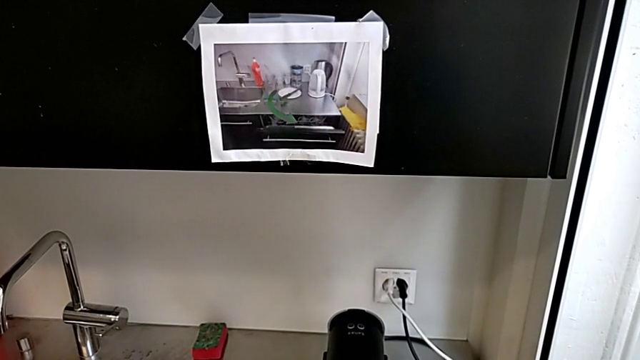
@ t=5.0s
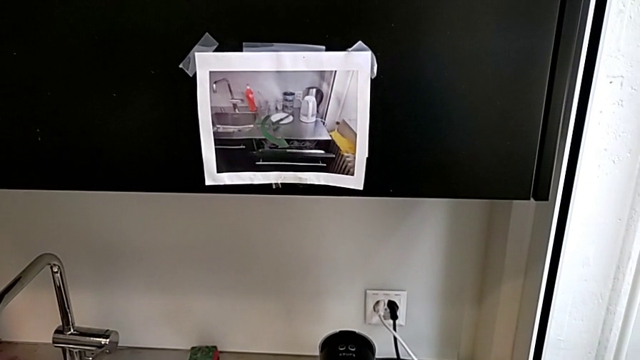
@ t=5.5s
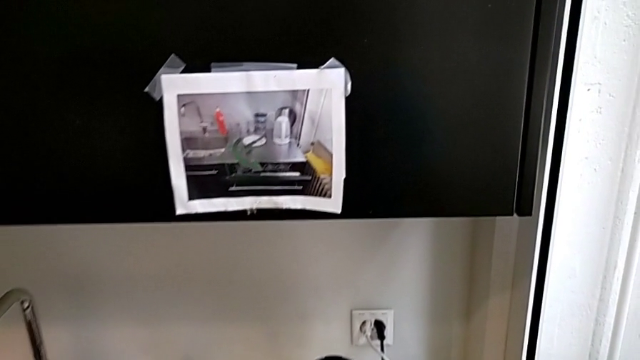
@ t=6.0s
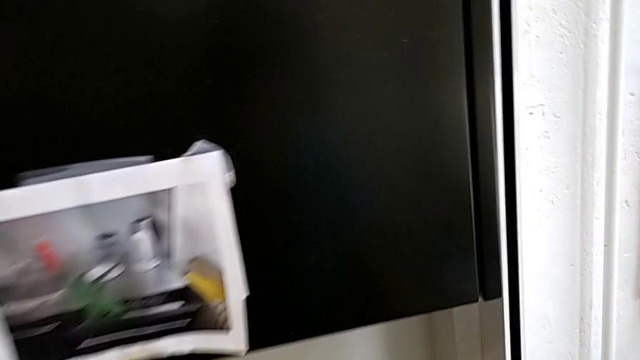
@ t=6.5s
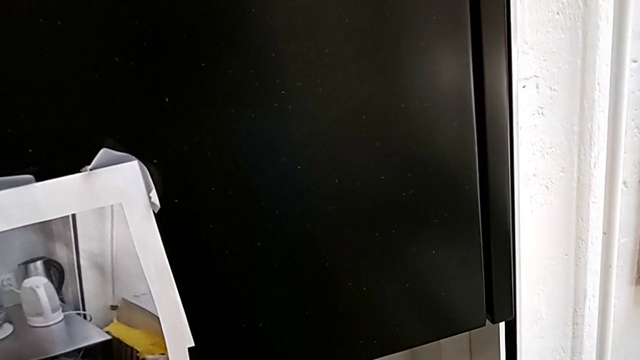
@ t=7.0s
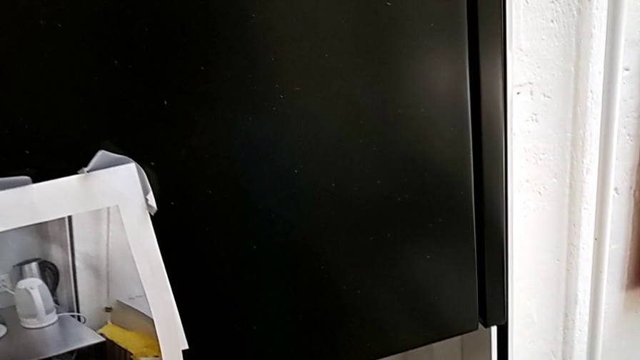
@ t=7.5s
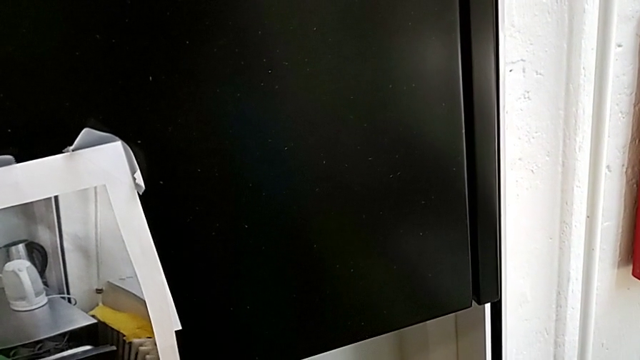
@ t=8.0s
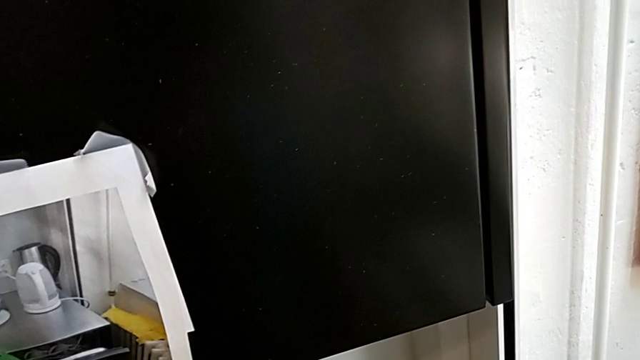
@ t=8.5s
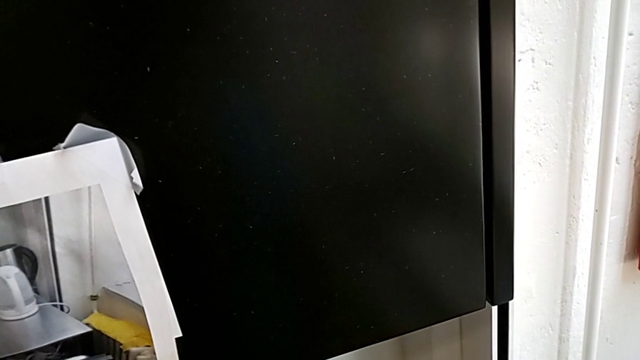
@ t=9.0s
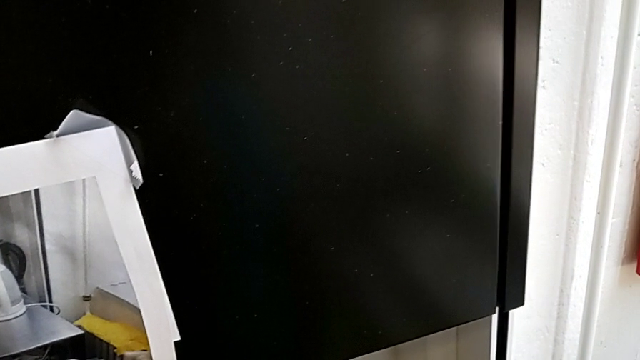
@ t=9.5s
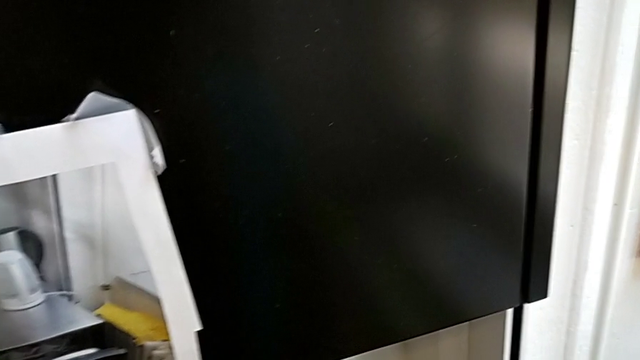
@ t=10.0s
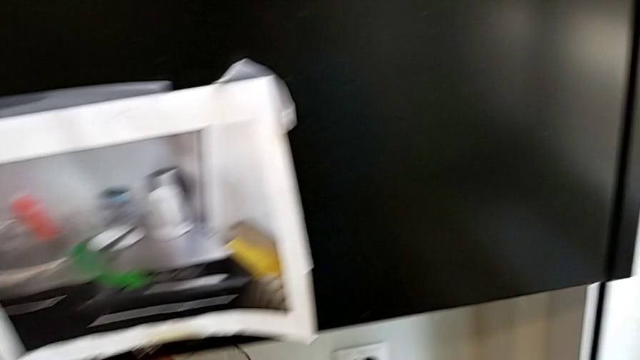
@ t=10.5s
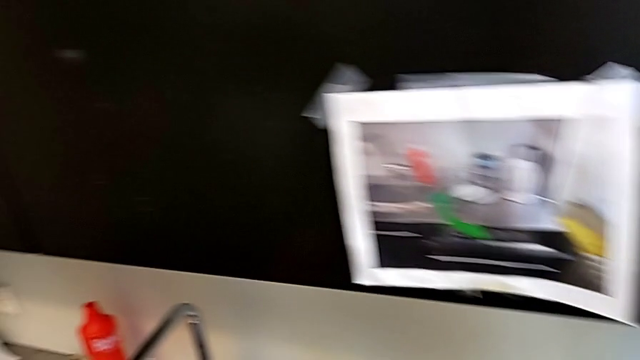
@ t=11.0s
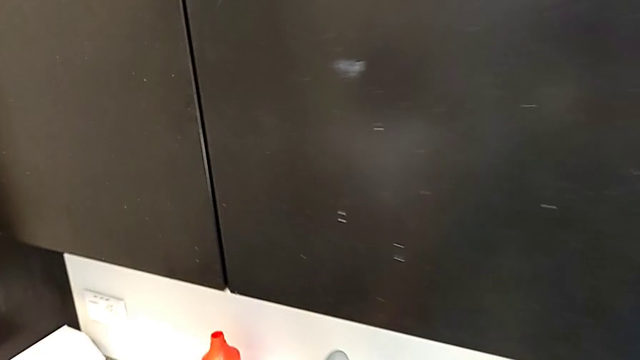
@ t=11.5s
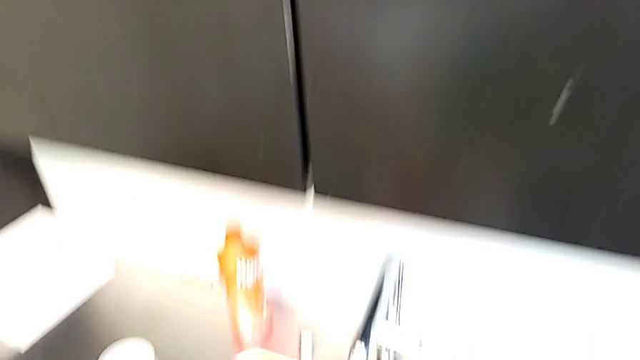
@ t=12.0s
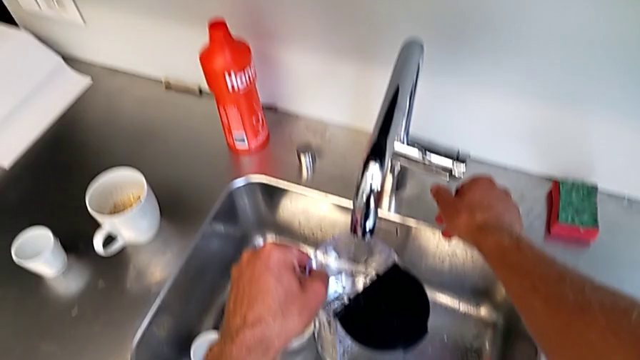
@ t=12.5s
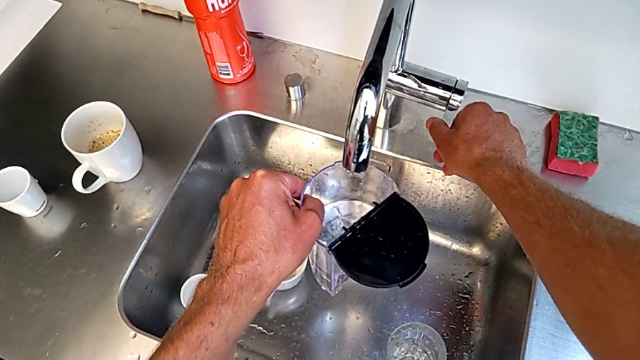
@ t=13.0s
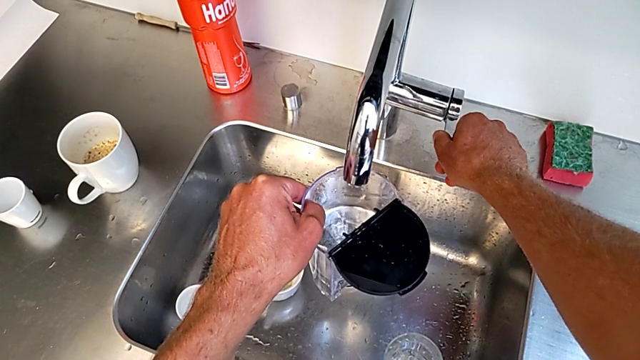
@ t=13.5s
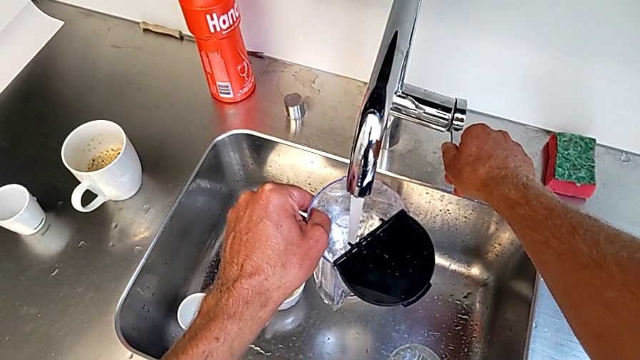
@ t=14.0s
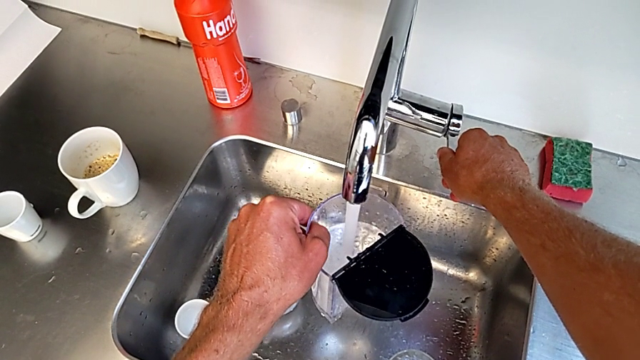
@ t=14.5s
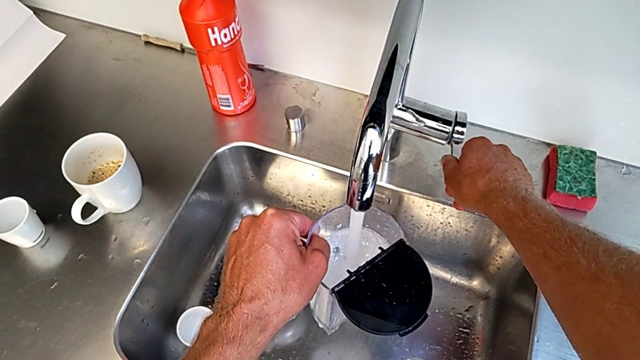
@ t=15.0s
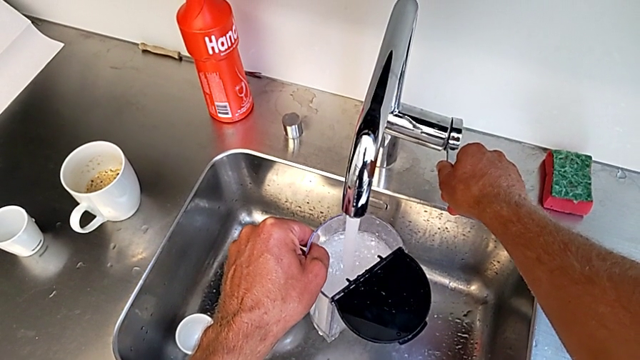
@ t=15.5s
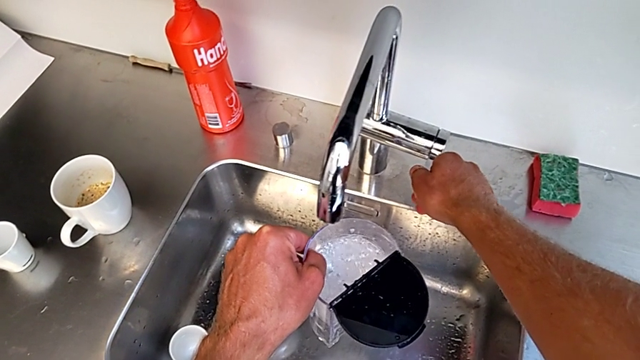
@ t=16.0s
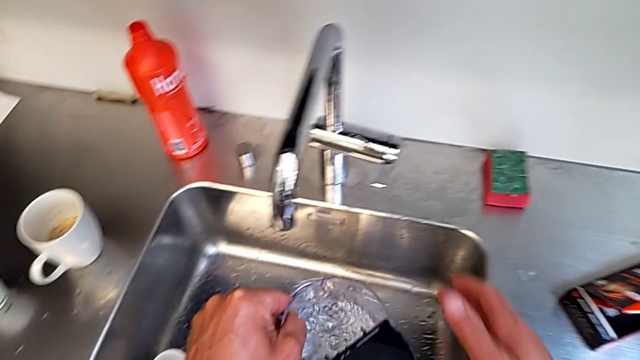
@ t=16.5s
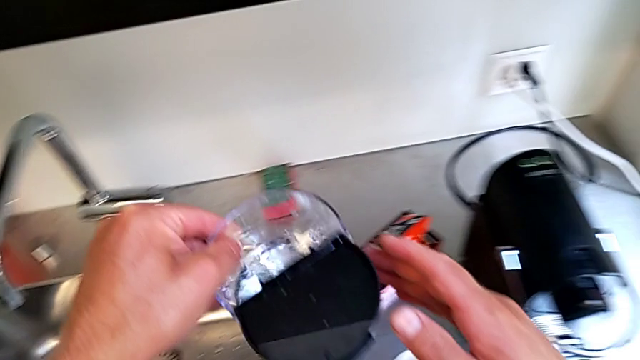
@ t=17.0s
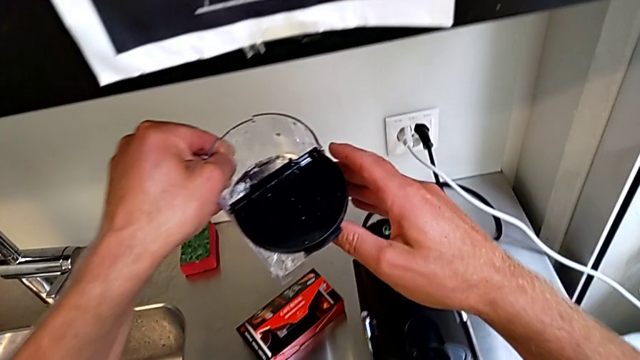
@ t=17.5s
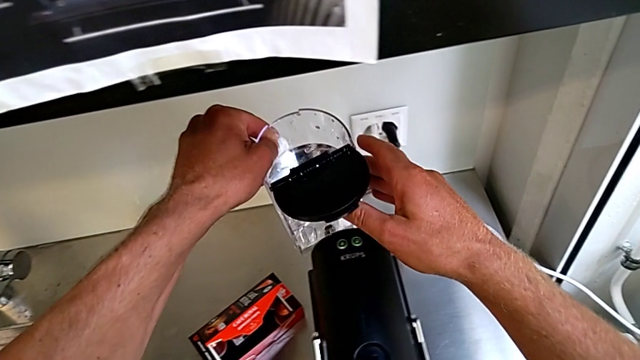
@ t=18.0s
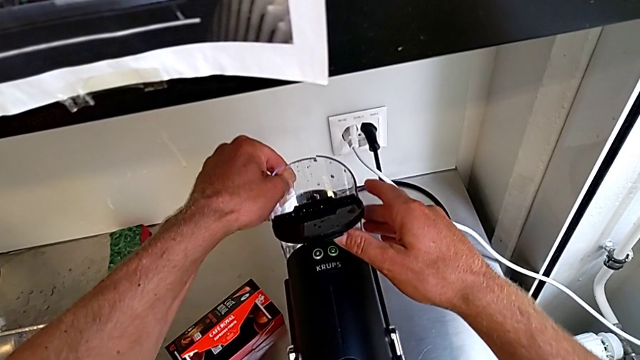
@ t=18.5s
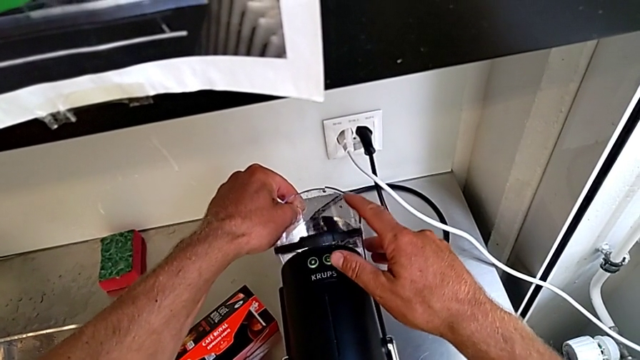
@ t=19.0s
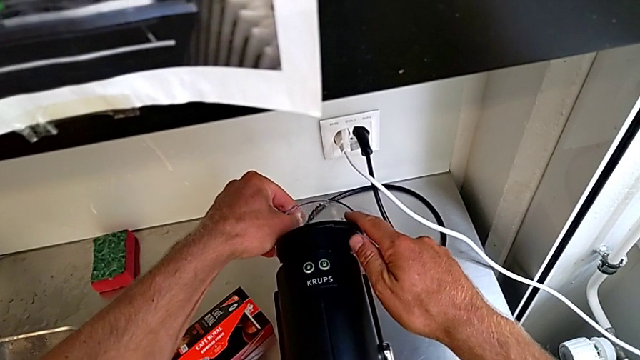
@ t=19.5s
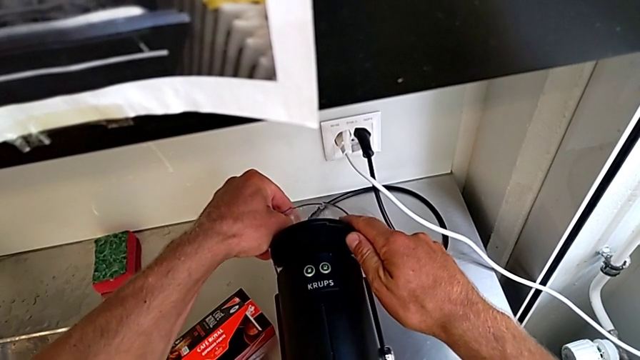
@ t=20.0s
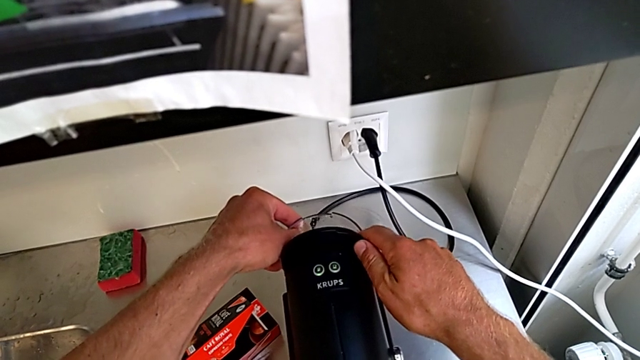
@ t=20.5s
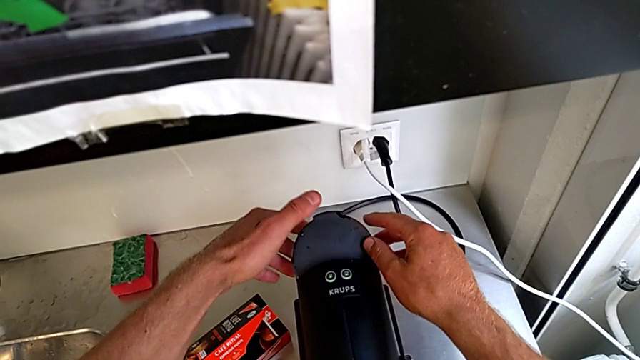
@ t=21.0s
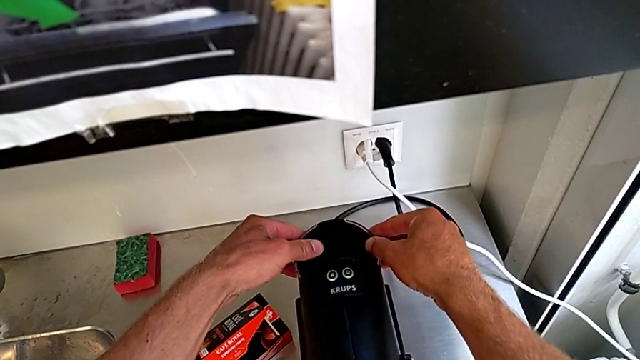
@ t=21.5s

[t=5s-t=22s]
The camera wearer fills the water container of the capsule coffee machine. They approach the sink, open the faucet and close it, all with the right hand. They approach the back capsule coffee machine with the left hand. They assemble the back water container and close the lid with the right hand.

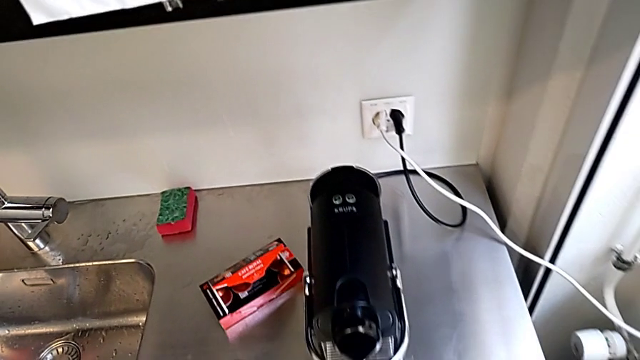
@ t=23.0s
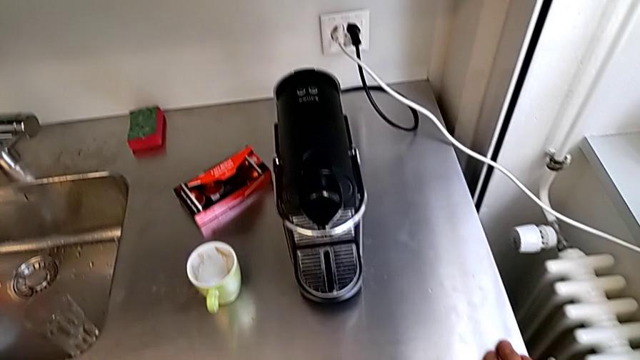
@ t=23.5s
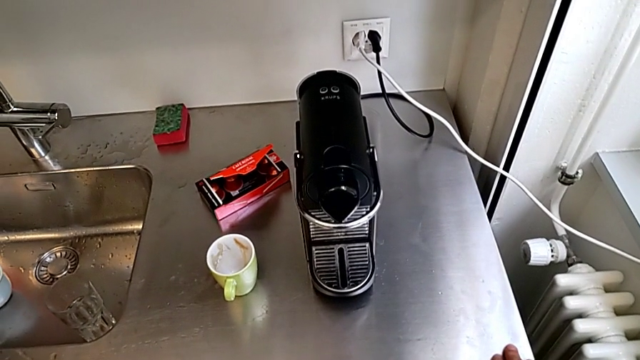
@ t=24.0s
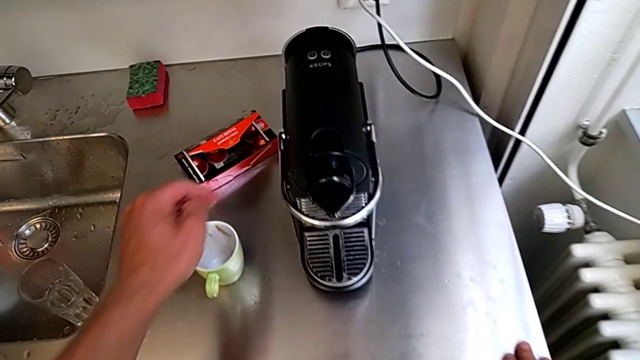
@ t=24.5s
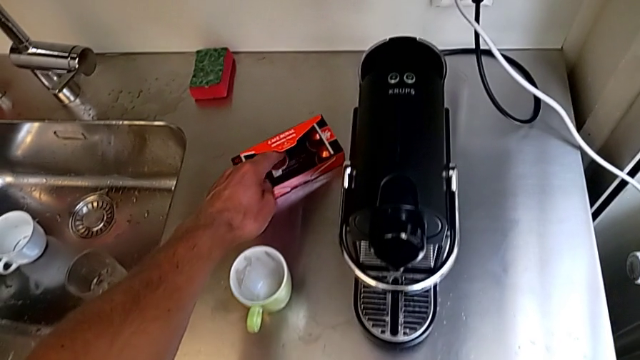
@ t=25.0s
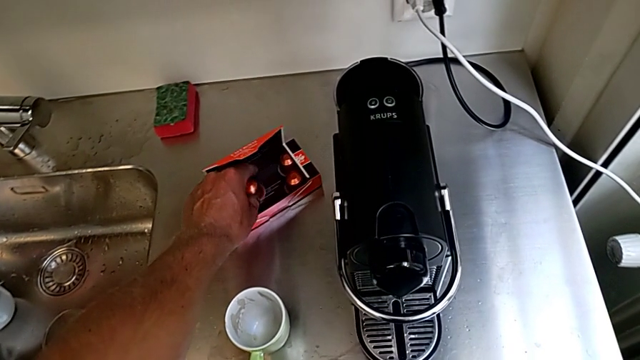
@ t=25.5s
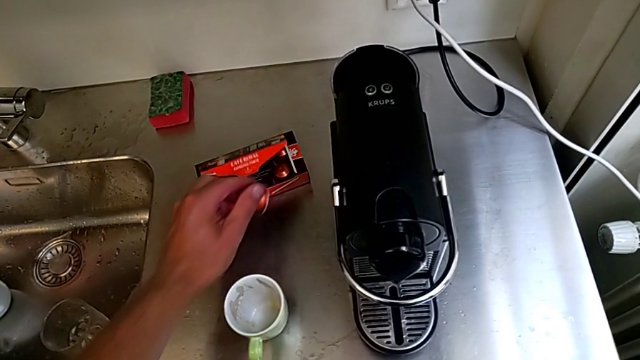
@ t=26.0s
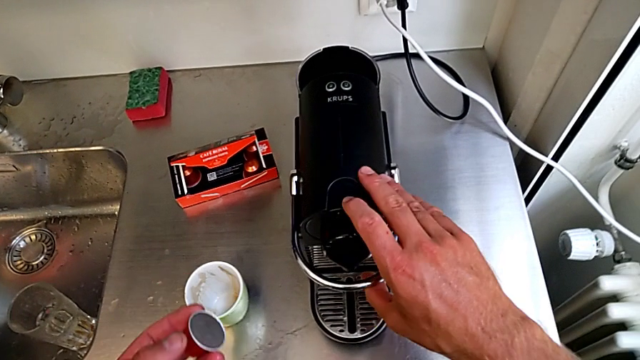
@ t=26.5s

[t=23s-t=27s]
The camera wearer is inserting a capsule into the capsule coffee machine. They approach the coffee capsule, grab it and lift it, all with the left hand, and lift the lever with the right hand.
